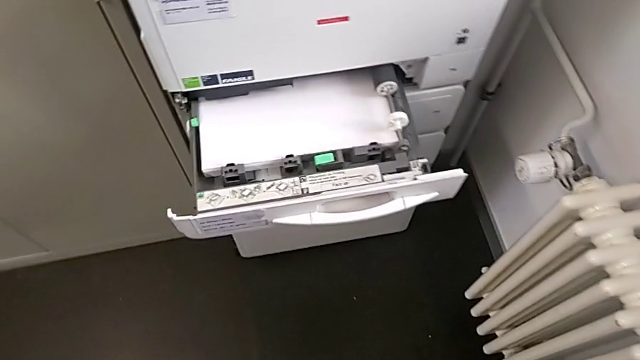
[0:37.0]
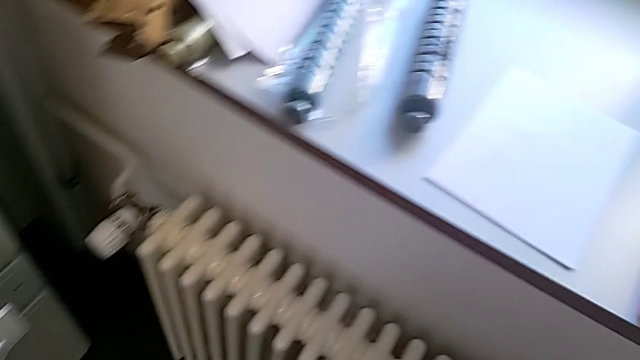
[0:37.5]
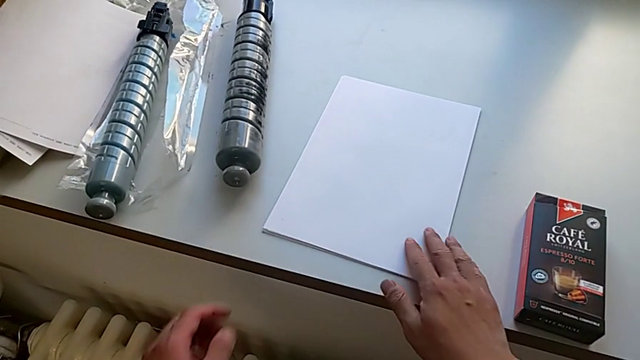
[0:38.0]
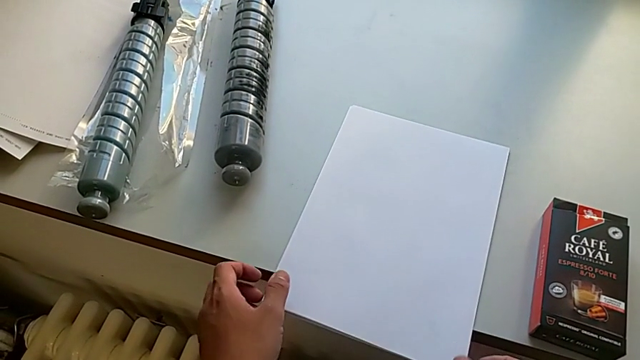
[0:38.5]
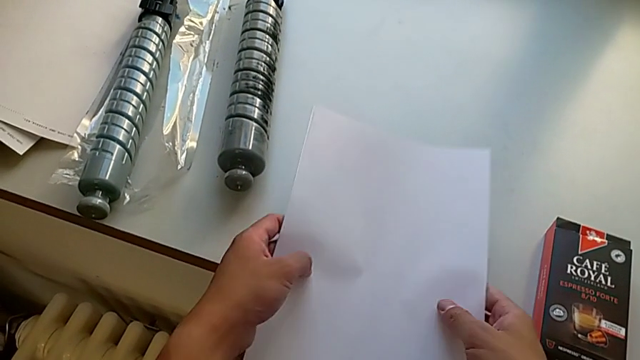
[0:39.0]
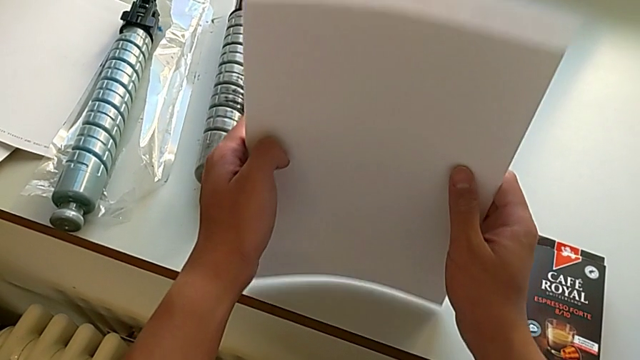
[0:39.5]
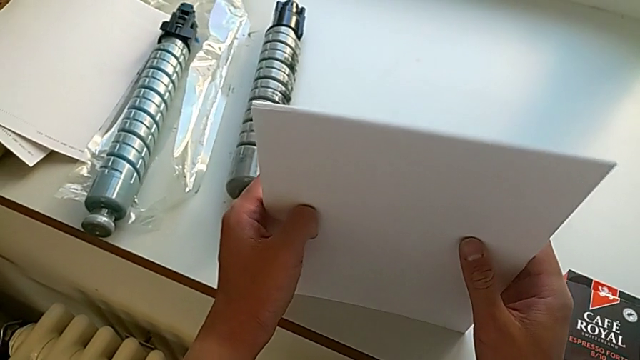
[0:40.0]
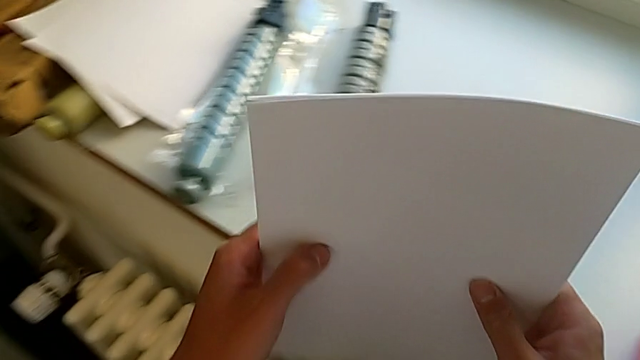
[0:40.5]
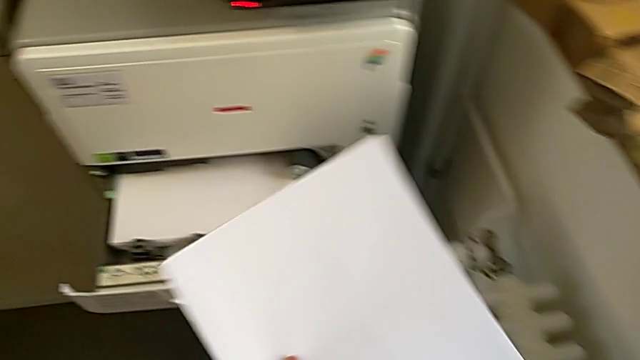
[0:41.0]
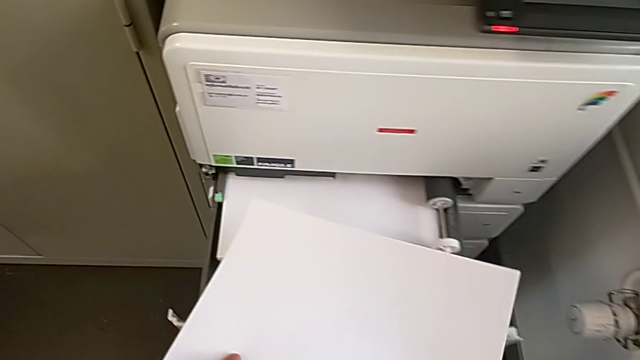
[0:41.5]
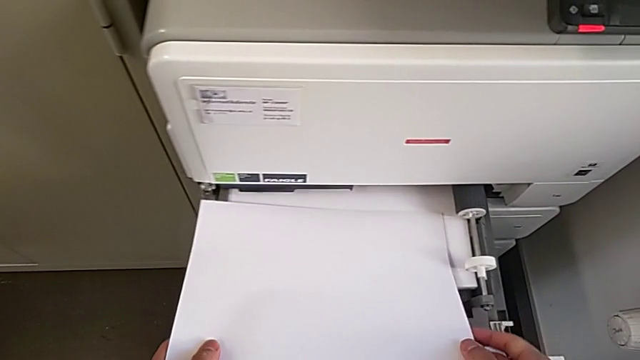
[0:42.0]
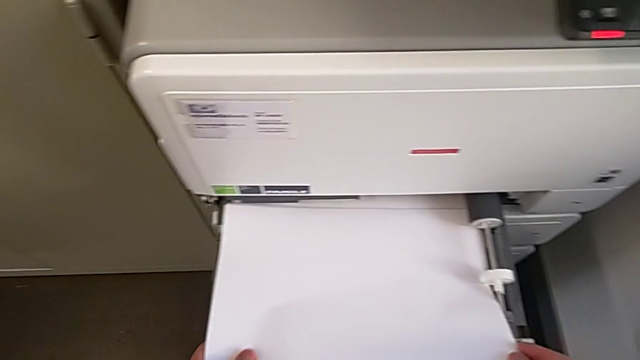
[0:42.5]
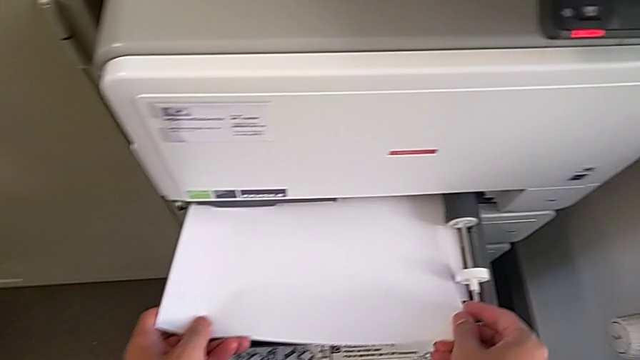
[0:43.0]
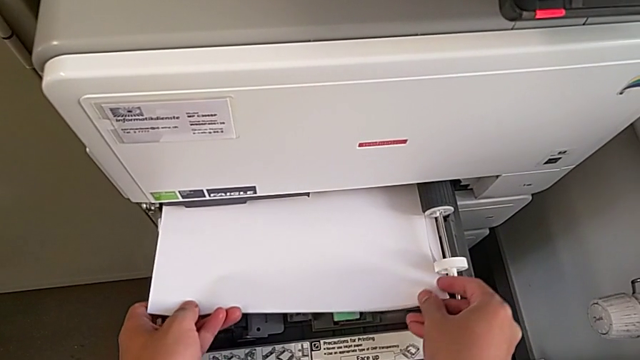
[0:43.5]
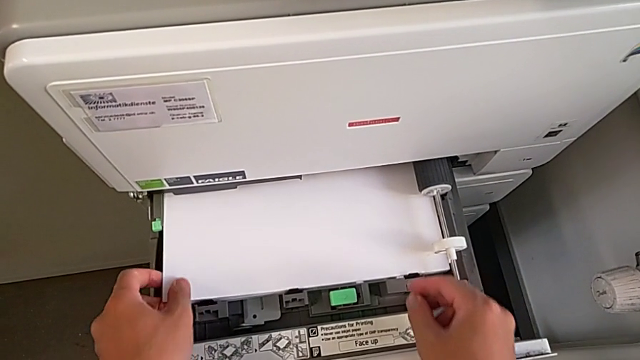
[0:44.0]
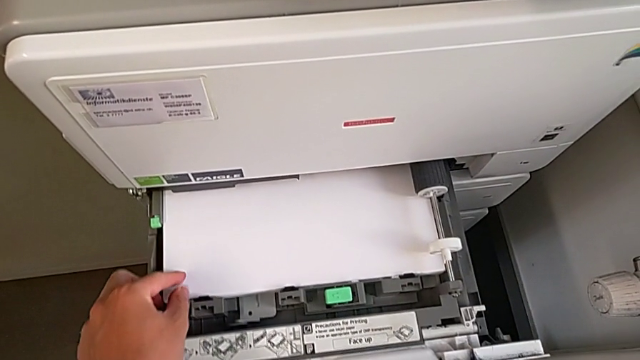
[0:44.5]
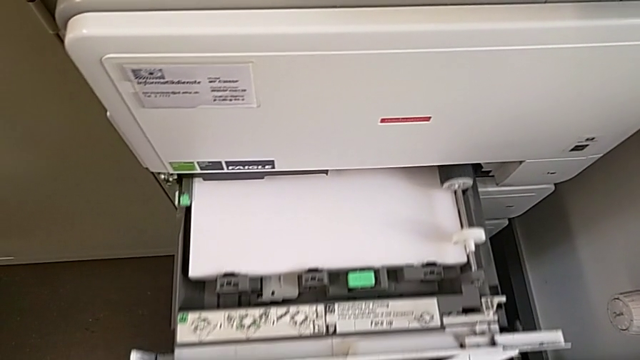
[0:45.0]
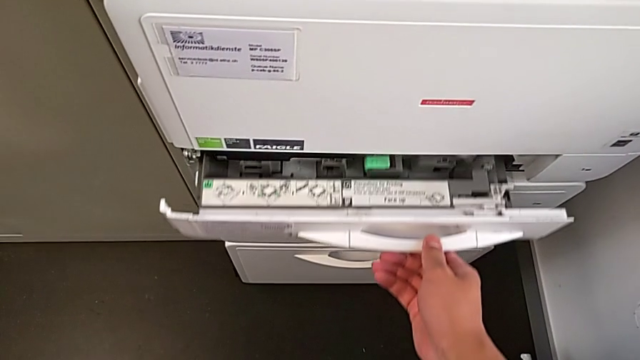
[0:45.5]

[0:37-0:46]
The camera wearer is putting a stack of paper in the printer. They approach the paper stack, grab it, align it, lift it, insert it and close the paper tray.

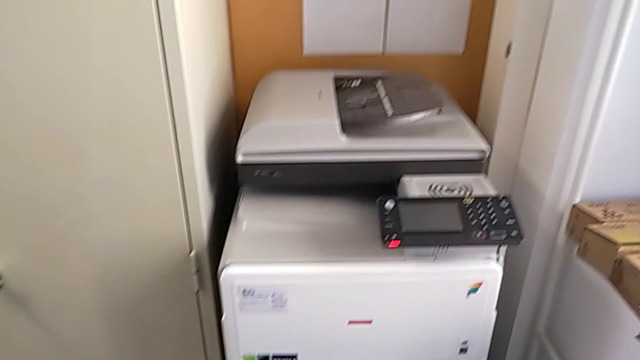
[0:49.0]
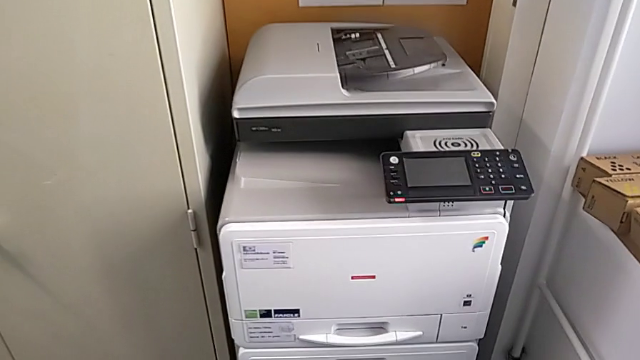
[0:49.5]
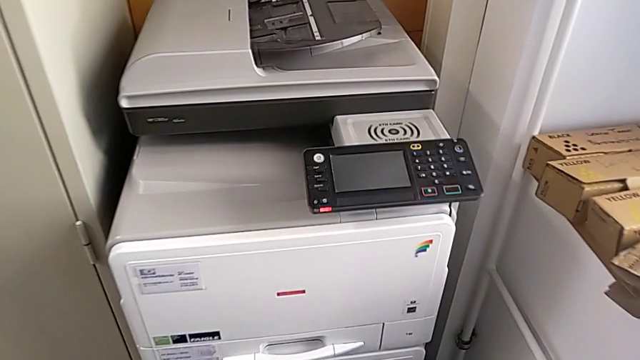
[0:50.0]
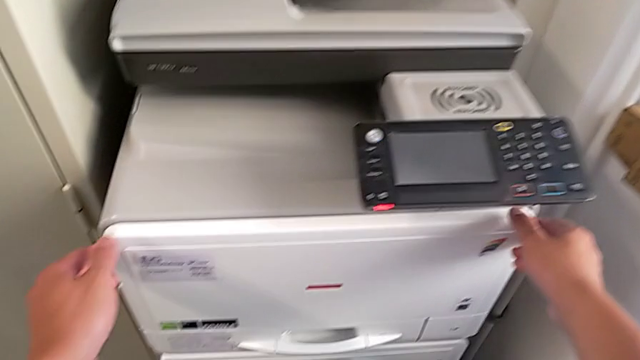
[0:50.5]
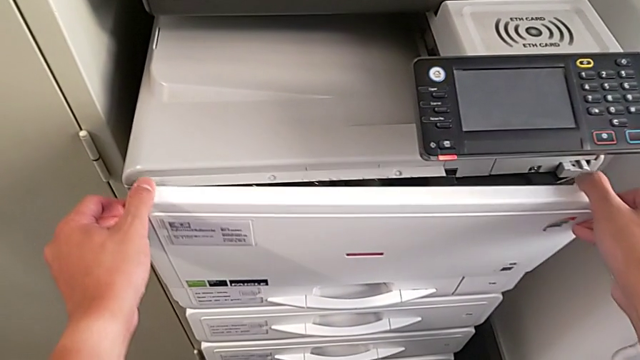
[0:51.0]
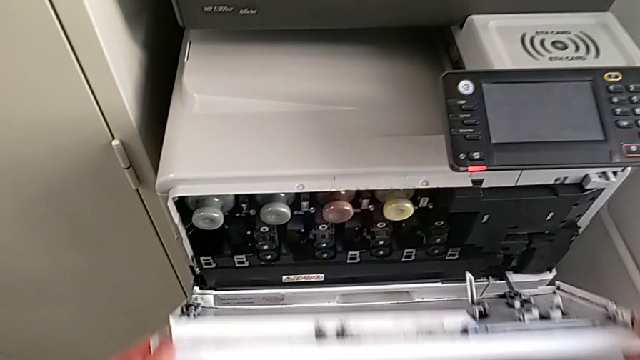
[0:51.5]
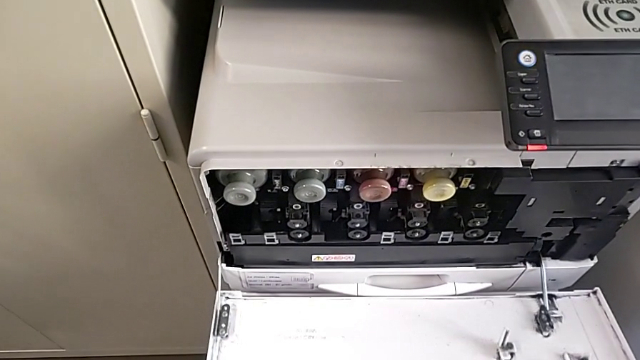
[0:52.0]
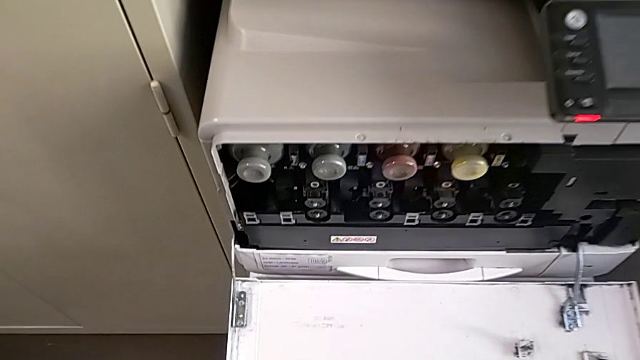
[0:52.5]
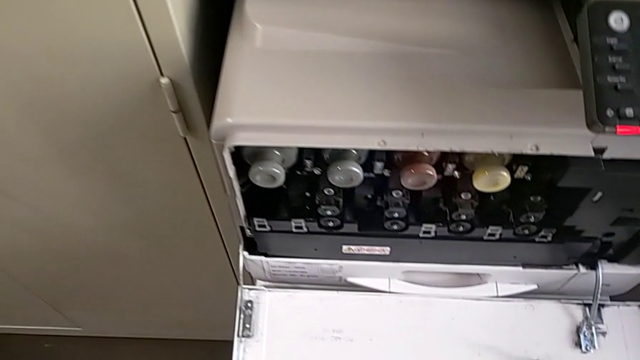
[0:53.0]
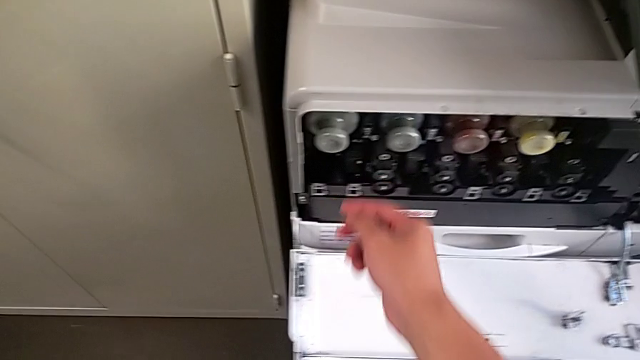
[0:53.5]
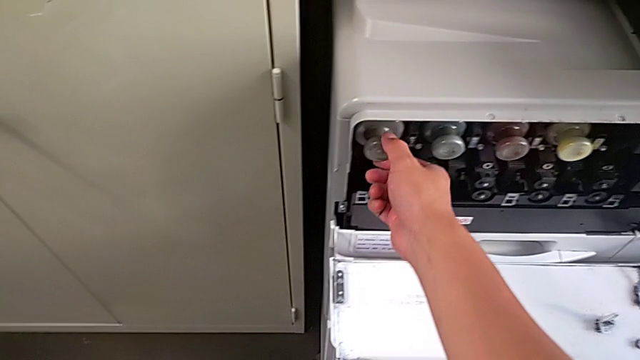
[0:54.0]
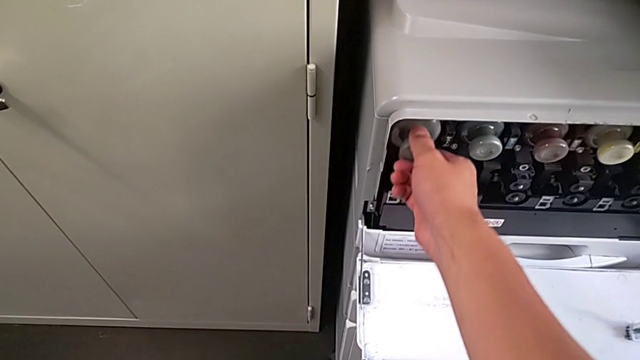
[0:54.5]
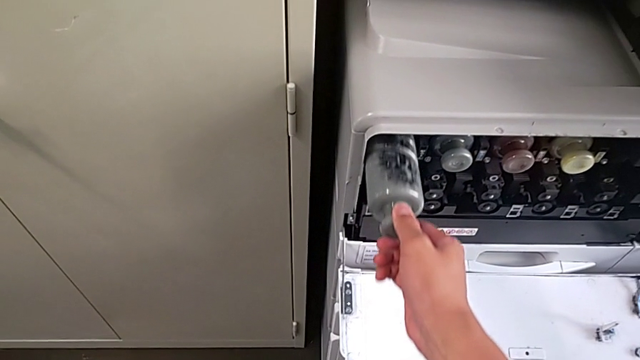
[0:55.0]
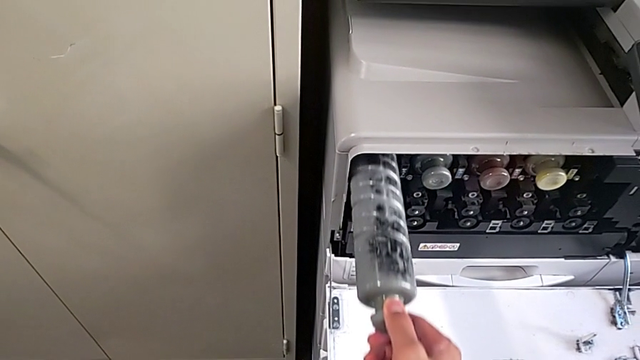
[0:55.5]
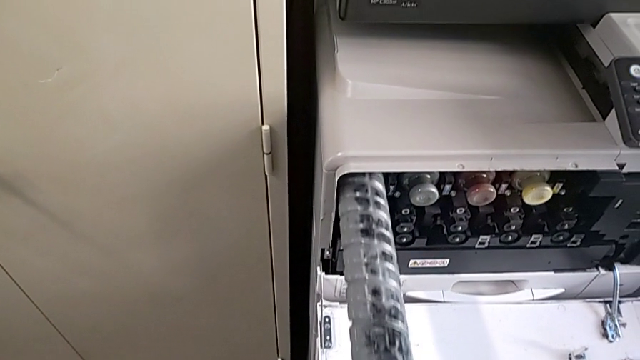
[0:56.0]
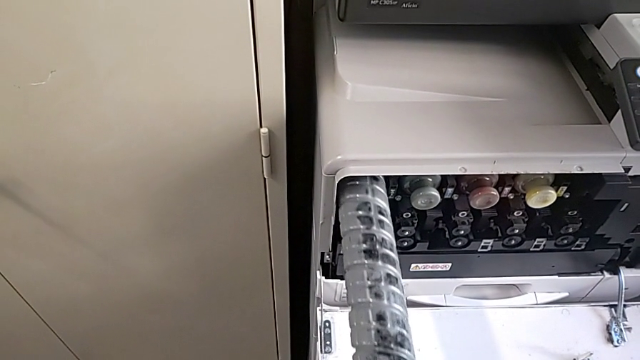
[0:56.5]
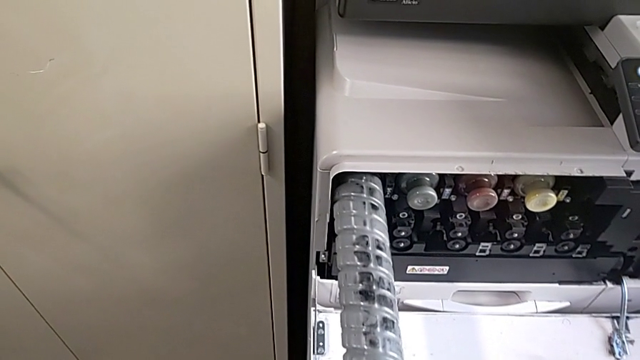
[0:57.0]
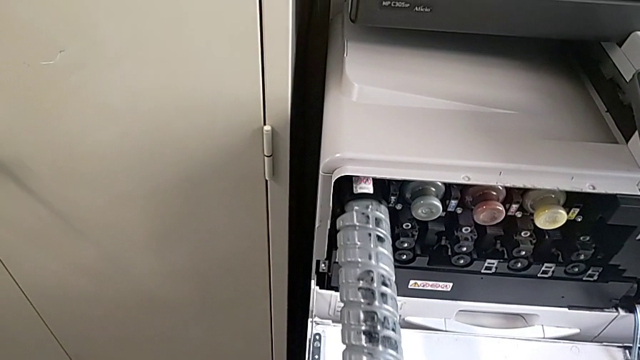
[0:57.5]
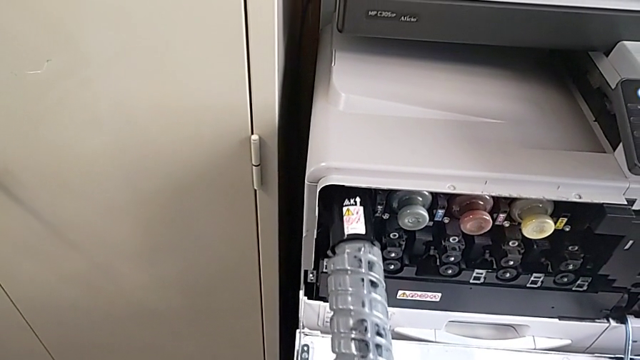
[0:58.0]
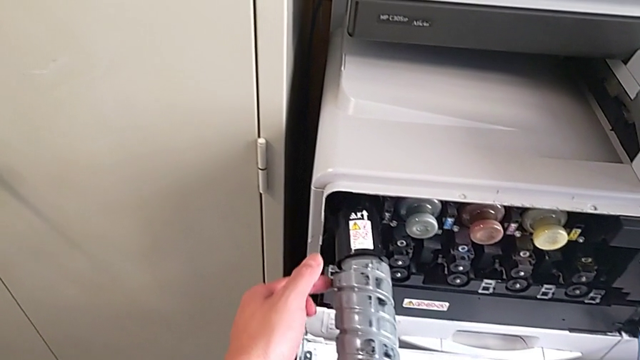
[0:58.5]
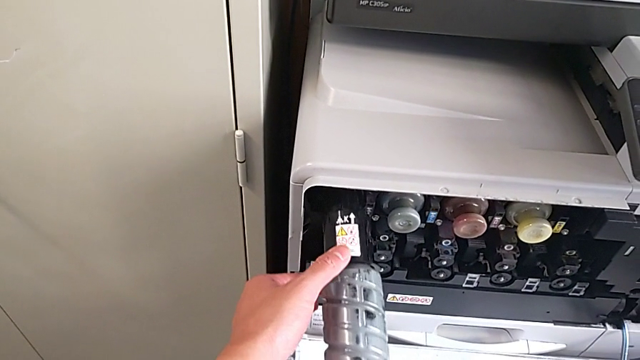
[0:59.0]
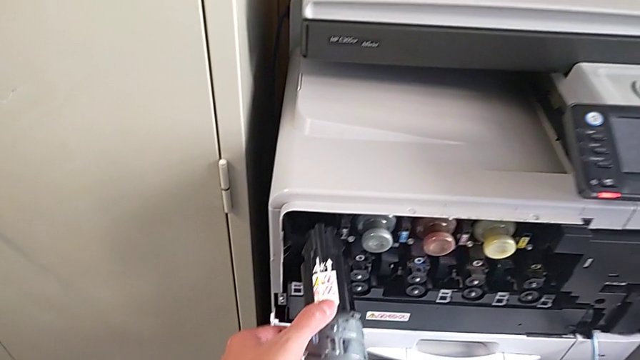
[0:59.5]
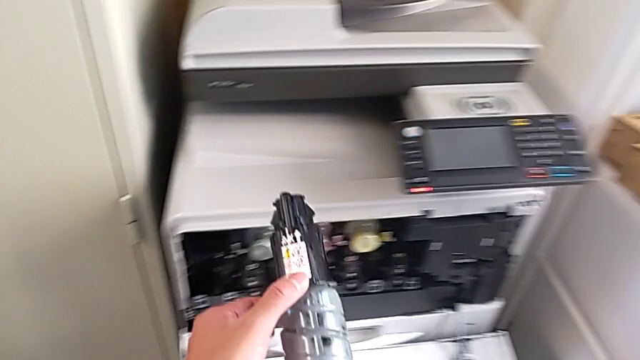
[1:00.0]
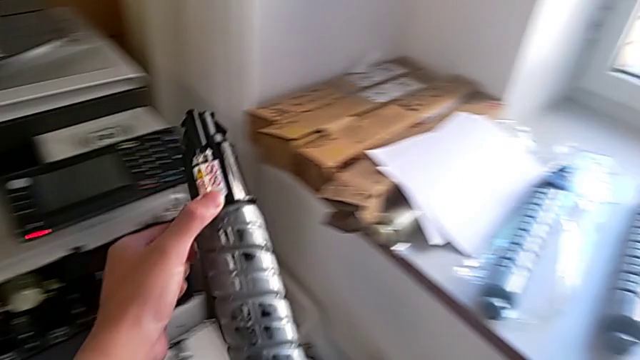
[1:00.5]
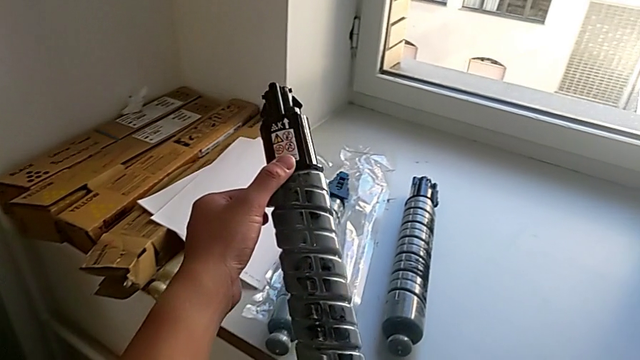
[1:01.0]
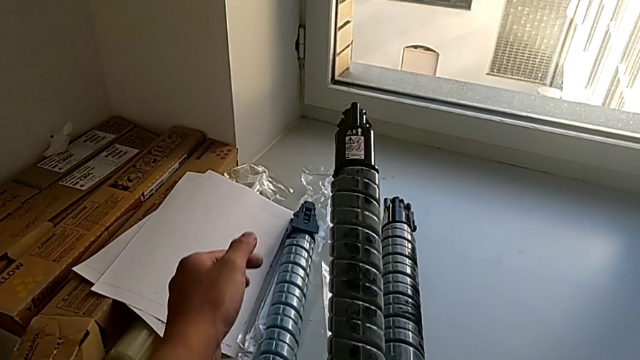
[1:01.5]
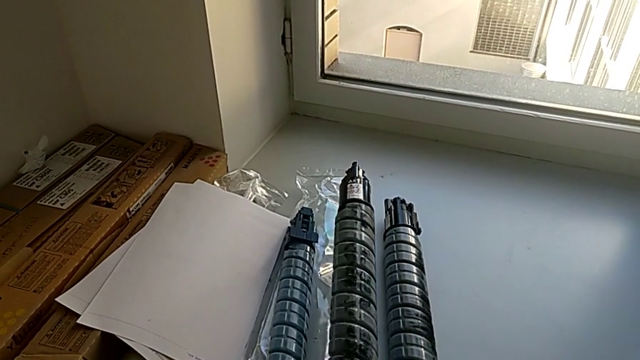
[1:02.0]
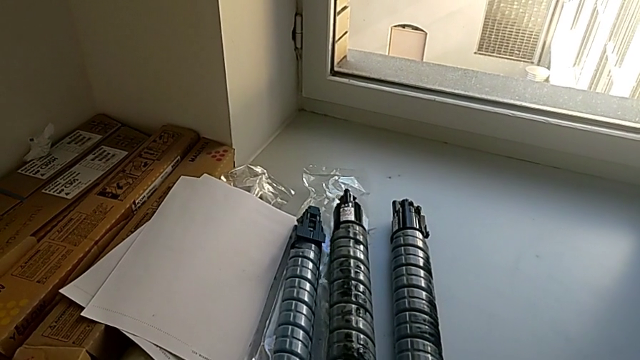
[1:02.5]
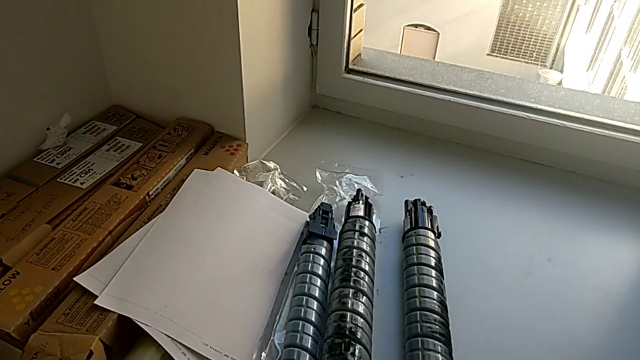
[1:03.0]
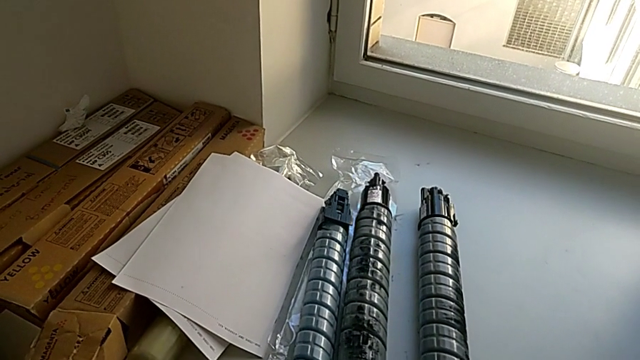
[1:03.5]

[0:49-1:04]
The camera wearer is exchanging a black ink cartridge. They approach the cartridge gate, open it, approach the old ink cartridge, pull it and place it.
